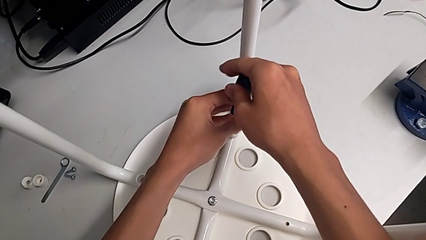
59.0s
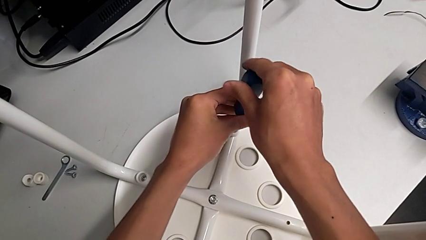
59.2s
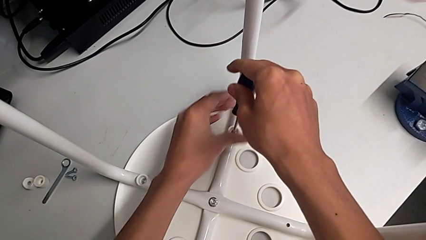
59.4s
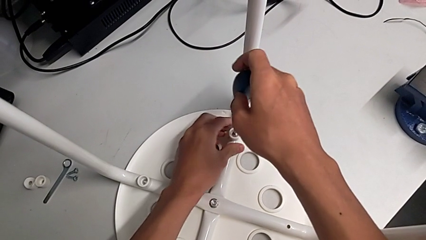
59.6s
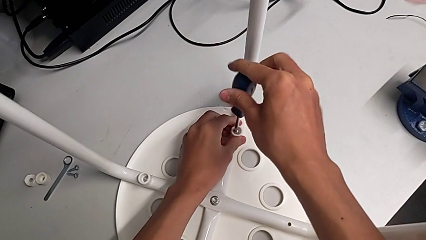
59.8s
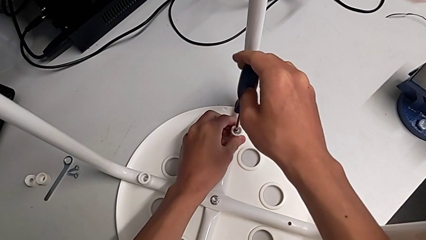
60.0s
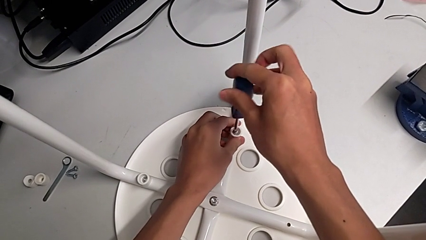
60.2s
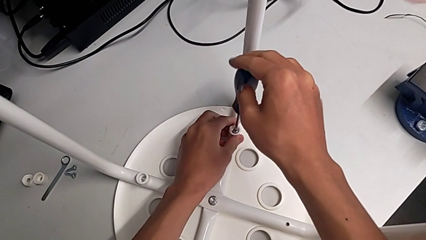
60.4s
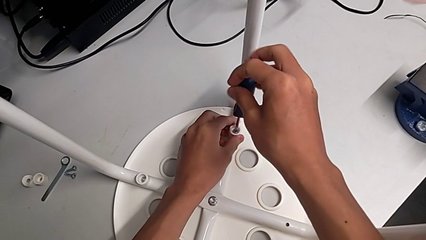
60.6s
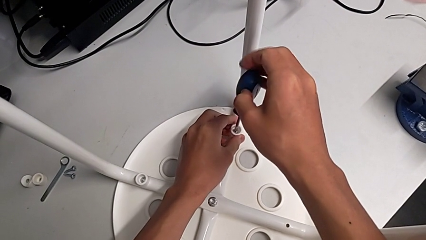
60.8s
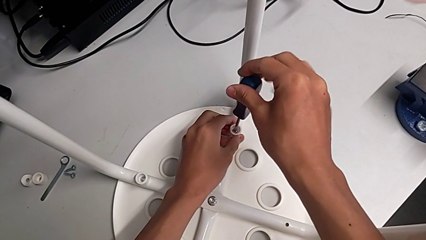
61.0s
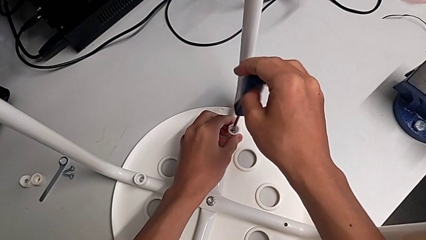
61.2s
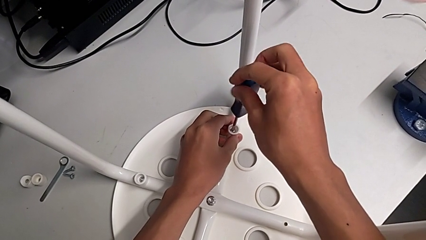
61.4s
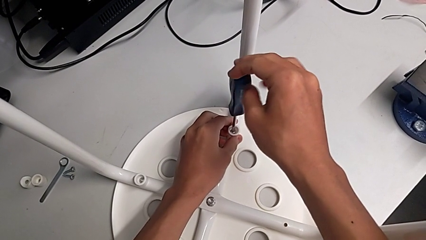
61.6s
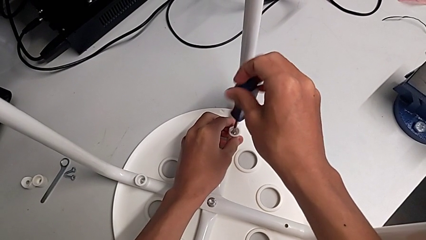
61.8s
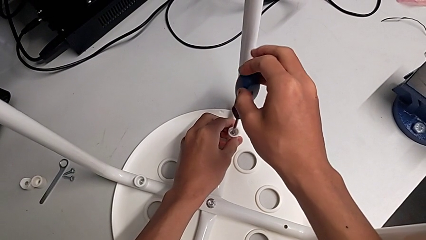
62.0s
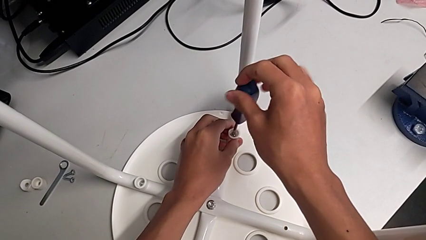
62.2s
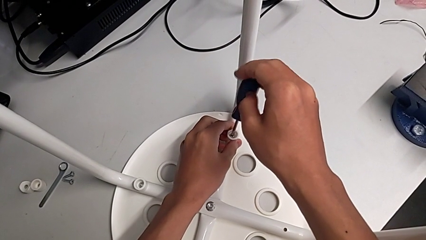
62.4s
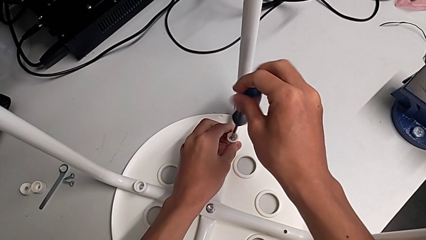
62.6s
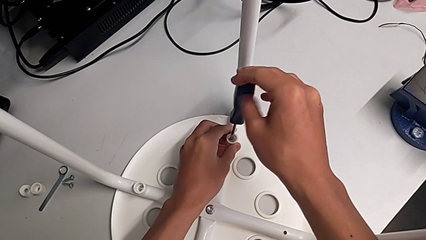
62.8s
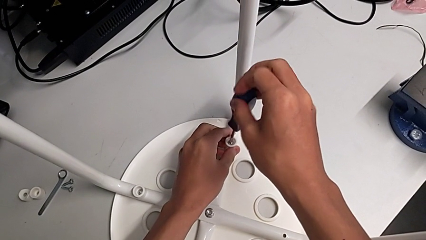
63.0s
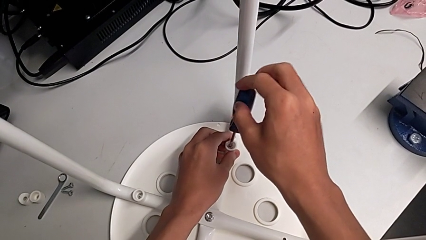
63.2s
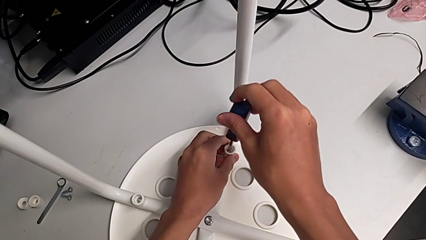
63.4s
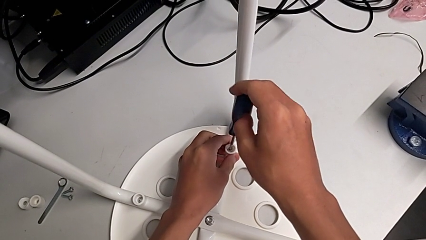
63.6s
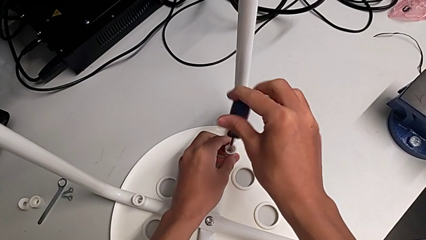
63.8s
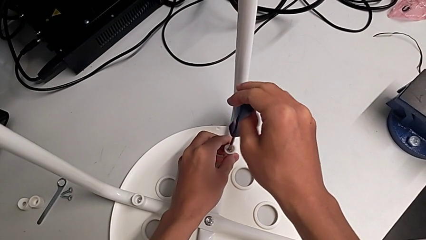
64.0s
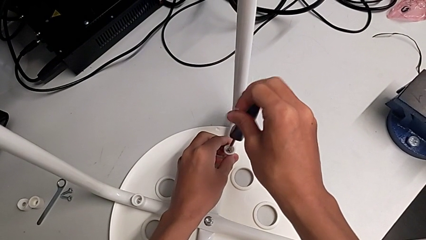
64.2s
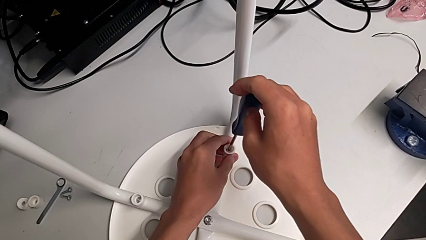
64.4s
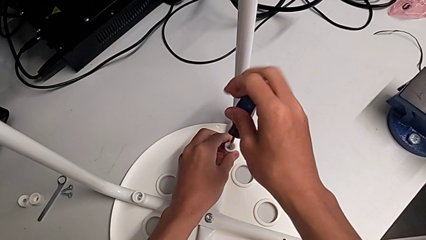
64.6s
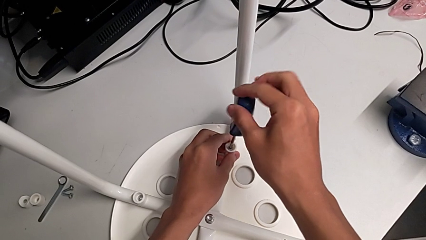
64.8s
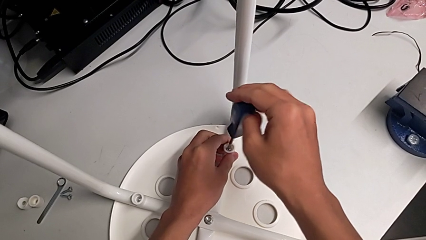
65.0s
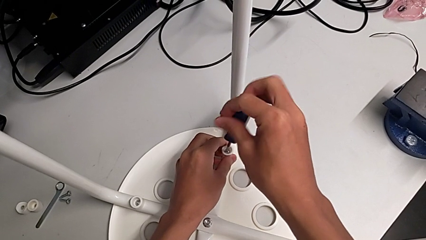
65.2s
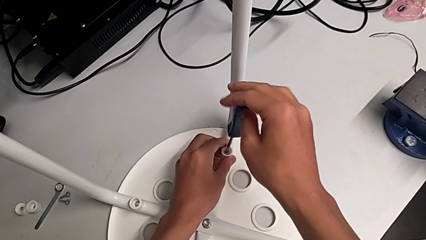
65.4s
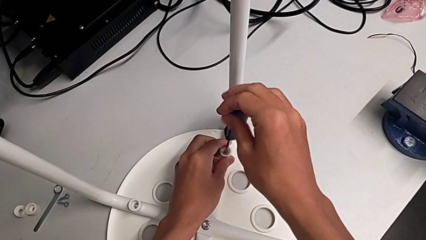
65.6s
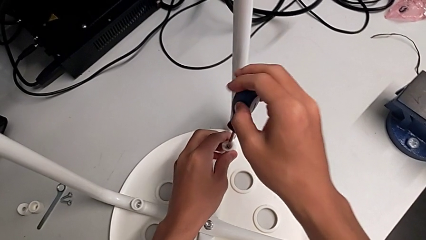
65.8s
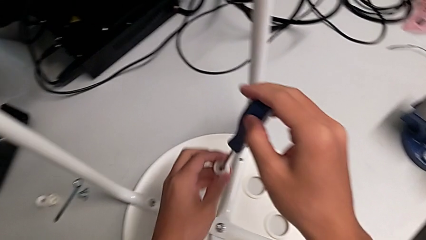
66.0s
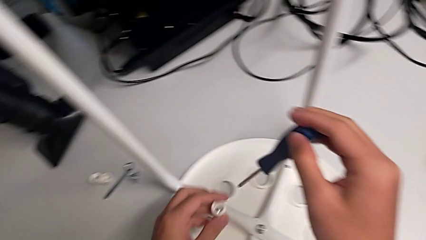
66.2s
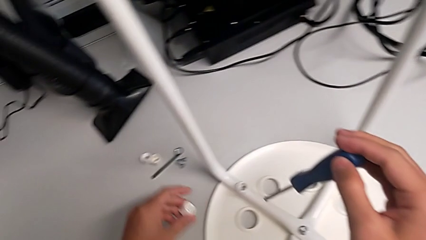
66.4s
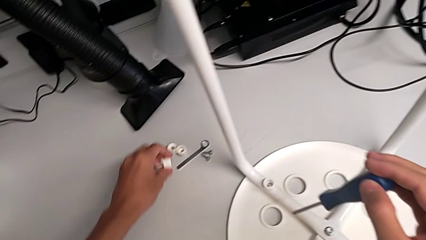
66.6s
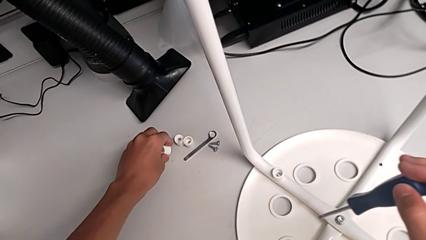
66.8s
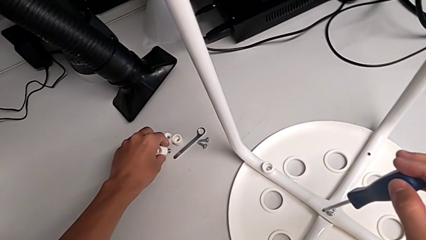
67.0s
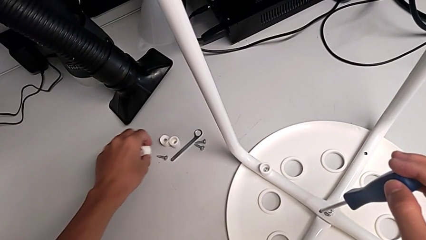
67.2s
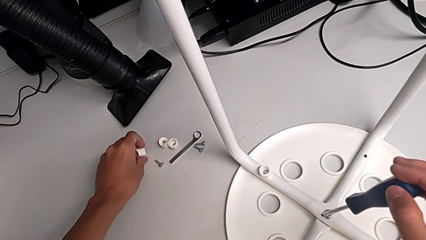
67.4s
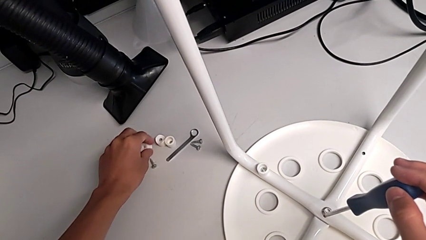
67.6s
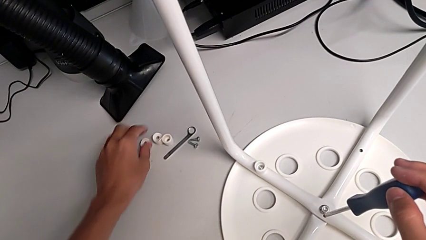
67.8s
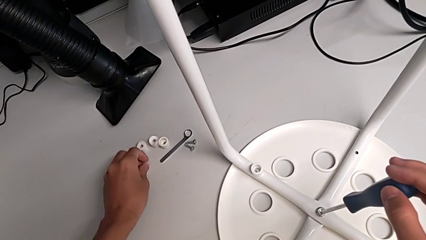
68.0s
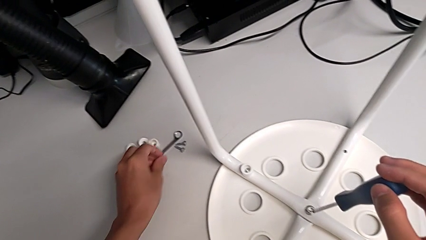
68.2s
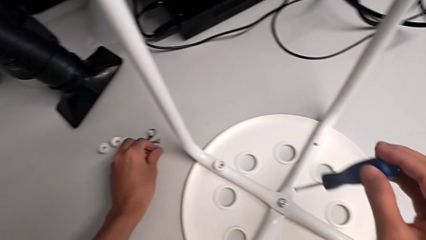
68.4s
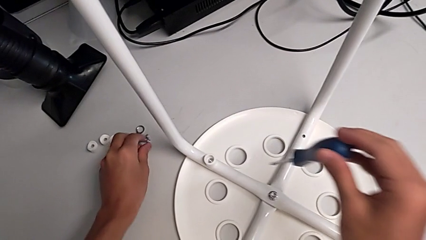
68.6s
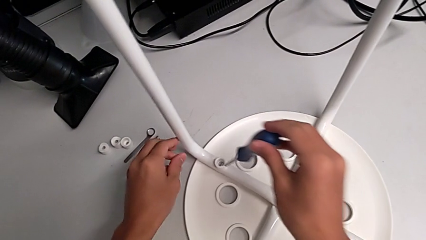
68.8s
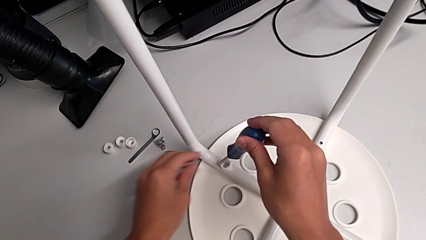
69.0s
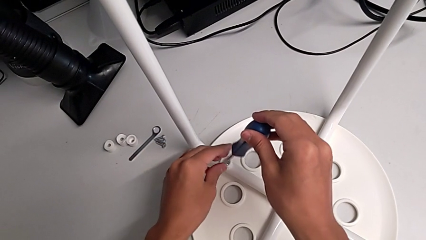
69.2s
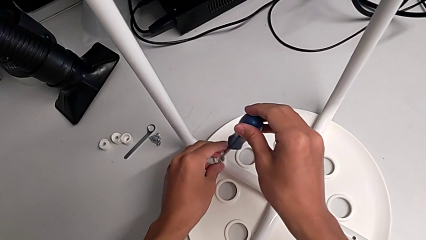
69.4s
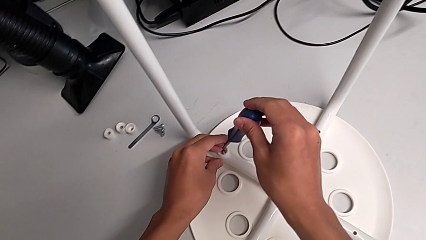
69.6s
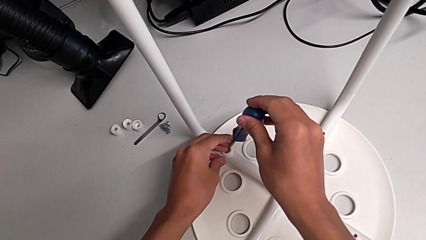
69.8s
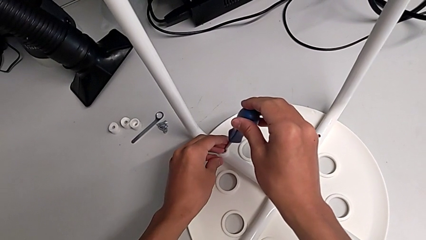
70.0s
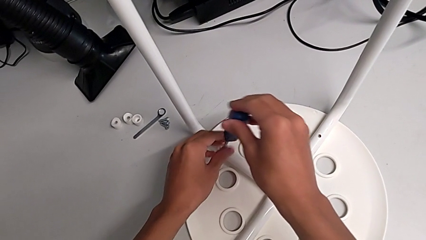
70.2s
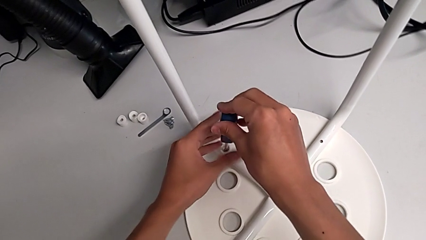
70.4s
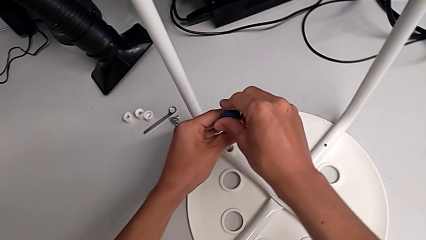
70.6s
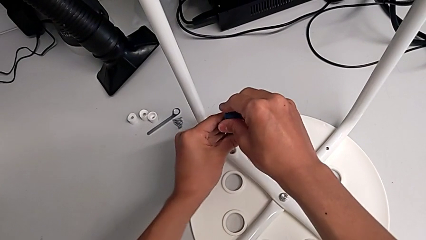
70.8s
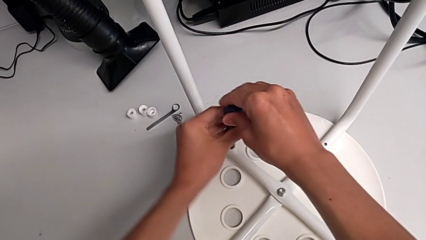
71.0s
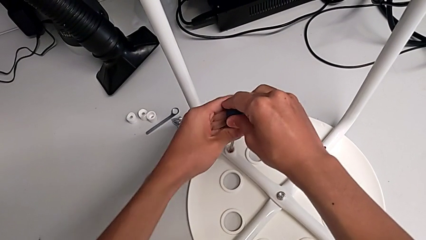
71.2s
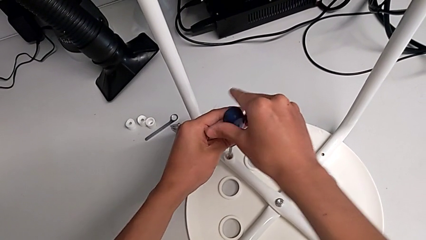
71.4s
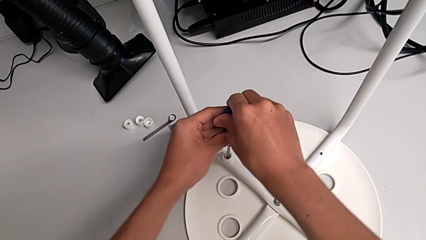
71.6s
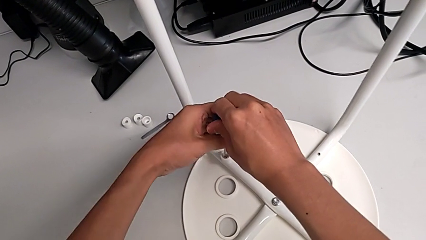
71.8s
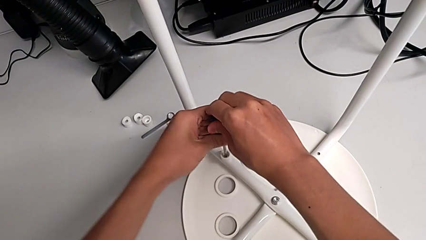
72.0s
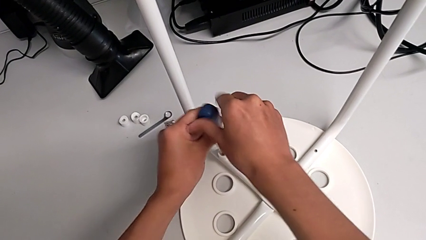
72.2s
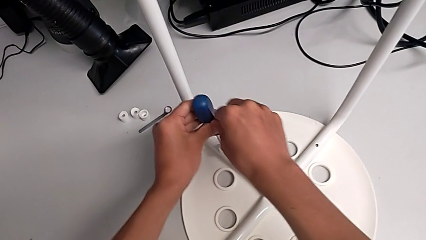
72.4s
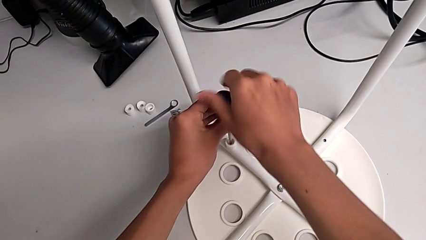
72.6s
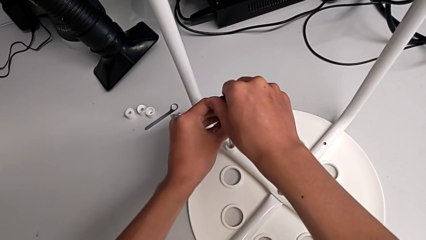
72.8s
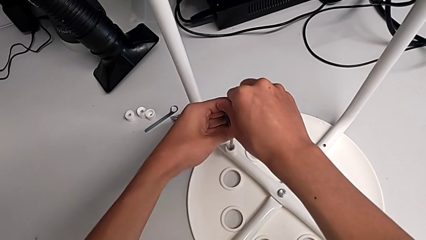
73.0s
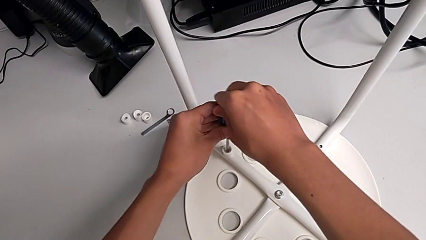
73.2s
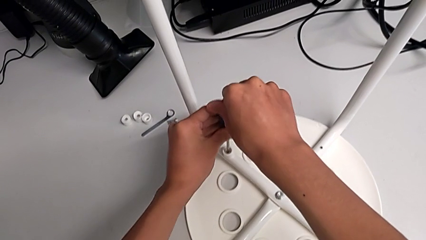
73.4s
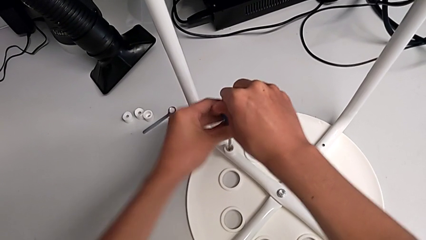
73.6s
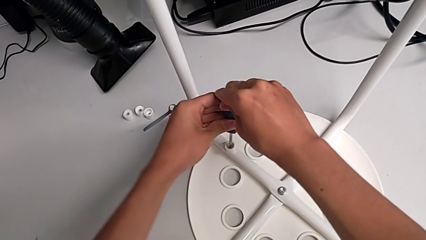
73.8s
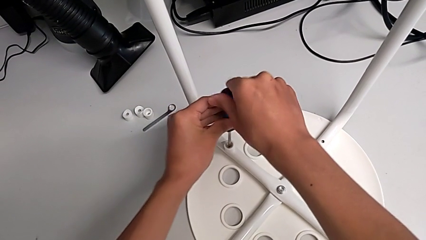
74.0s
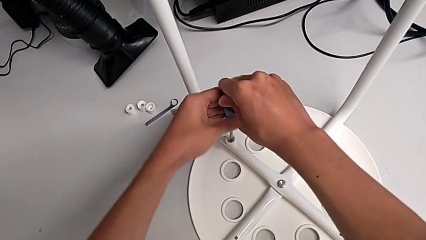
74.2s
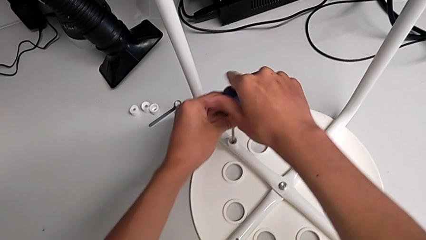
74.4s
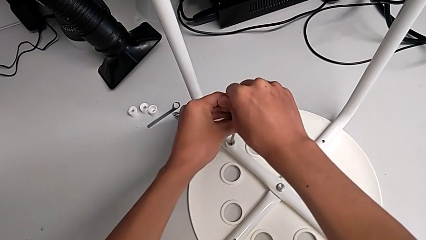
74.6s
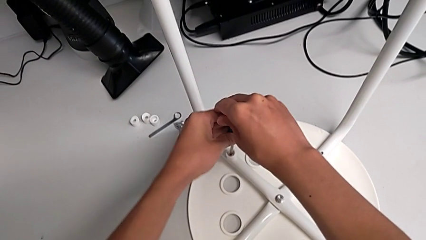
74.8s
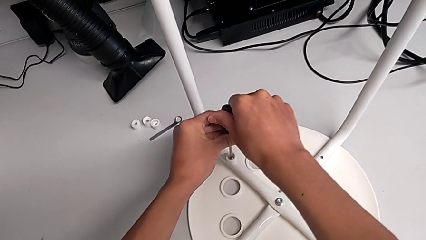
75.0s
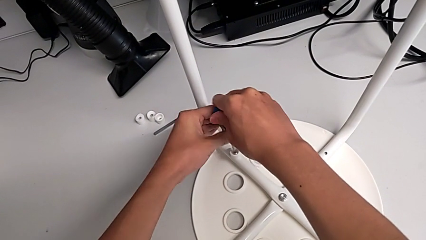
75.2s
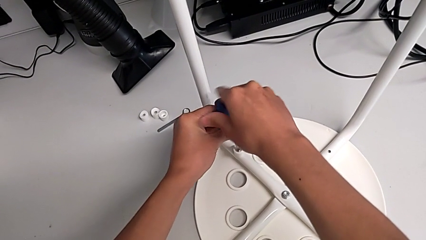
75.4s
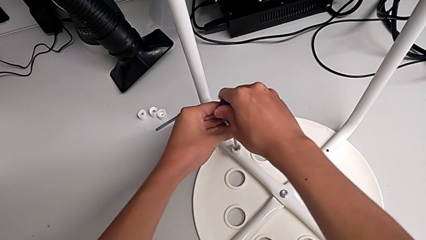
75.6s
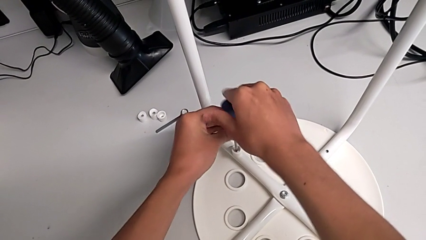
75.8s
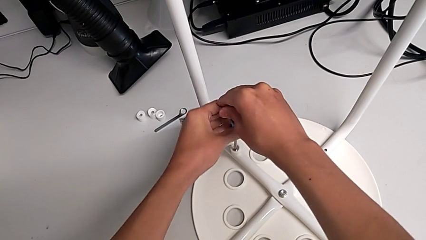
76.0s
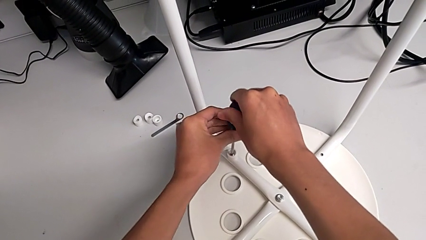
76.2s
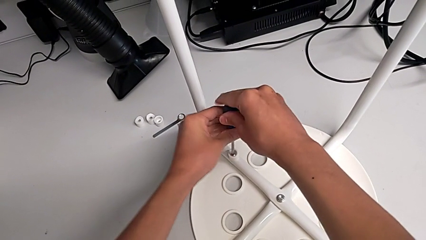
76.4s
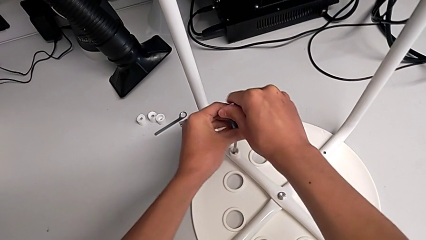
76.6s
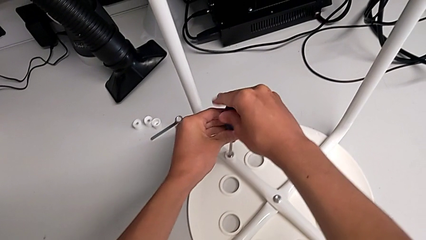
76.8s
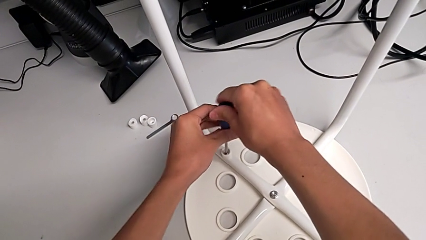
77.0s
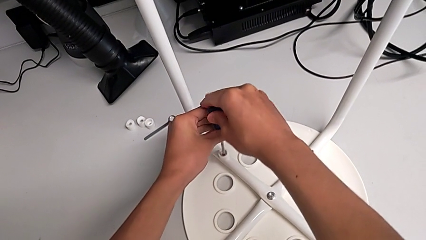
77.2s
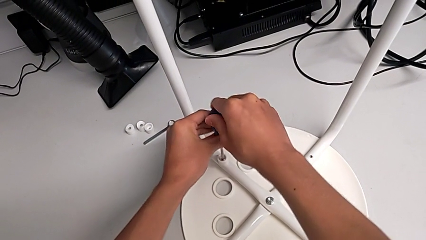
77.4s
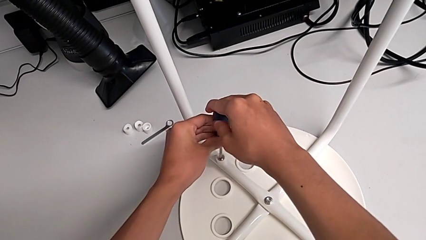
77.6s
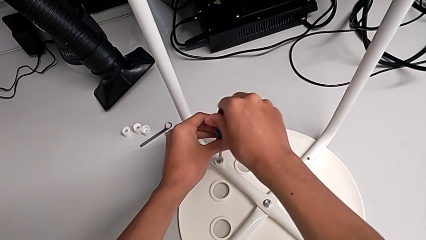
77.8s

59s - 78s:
The camera wearer is disassembling the screws of the legs. They keep unscrewing the third screw with the right hand, grab the third washer with the left hand, grab the third washer, place the third screw, place the screwdriver and begin to unscrew the fourth screw with the right hand.
